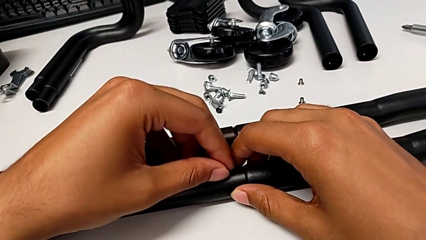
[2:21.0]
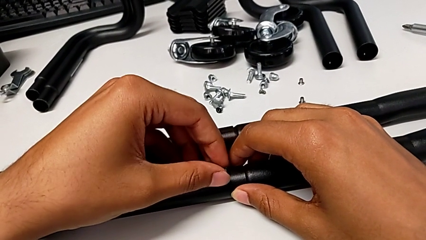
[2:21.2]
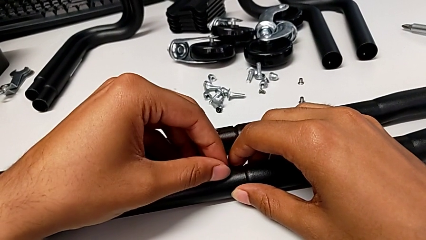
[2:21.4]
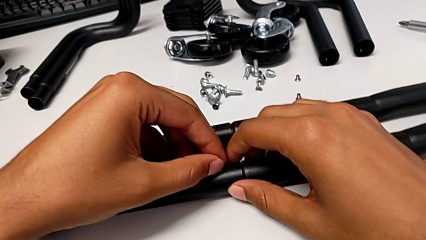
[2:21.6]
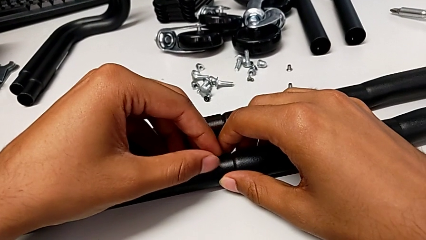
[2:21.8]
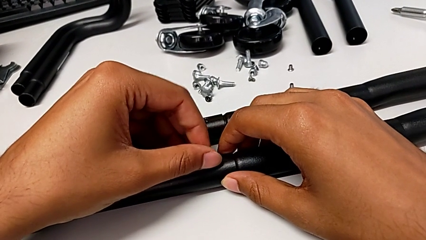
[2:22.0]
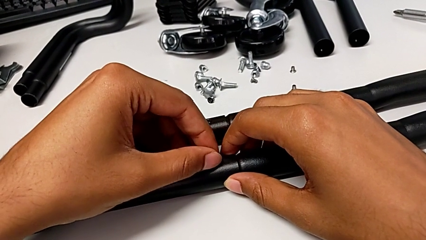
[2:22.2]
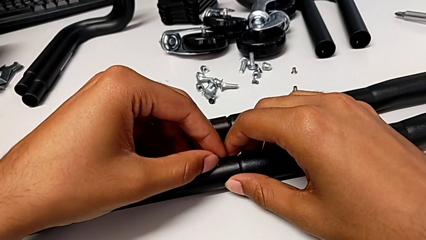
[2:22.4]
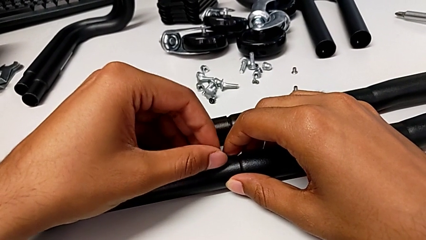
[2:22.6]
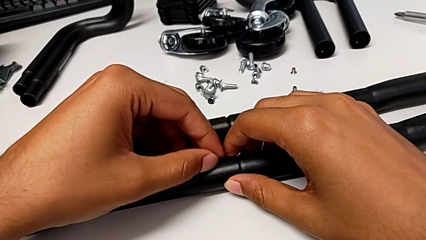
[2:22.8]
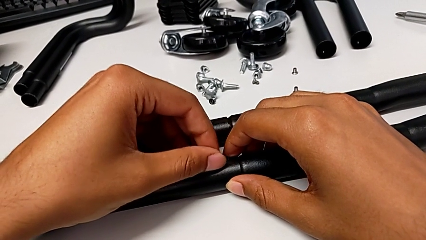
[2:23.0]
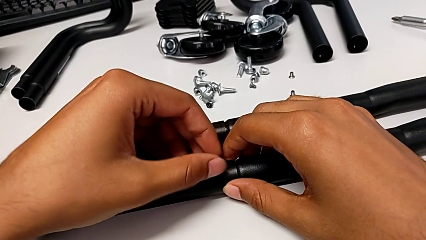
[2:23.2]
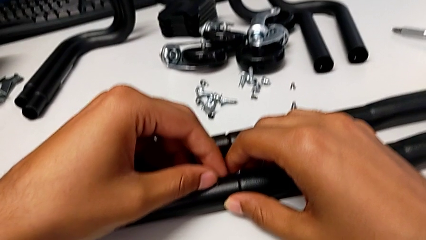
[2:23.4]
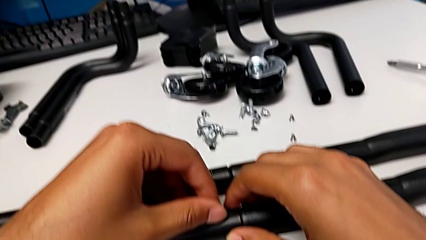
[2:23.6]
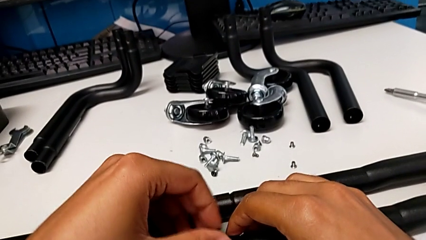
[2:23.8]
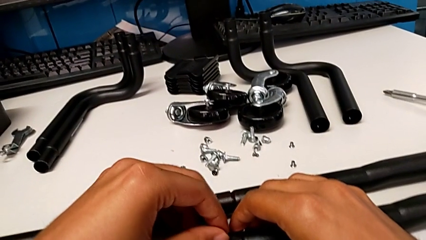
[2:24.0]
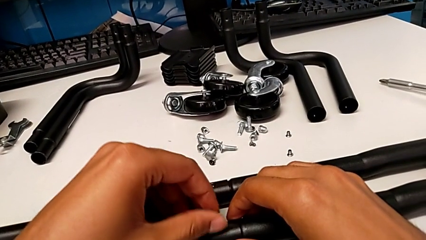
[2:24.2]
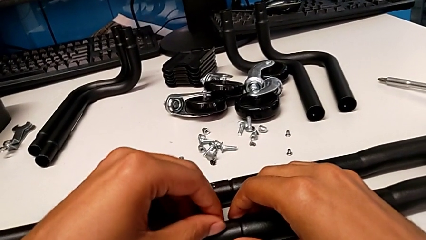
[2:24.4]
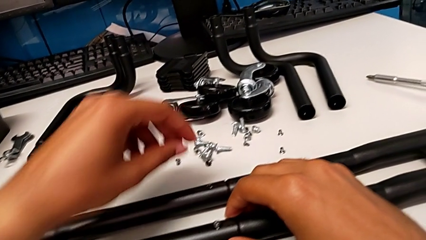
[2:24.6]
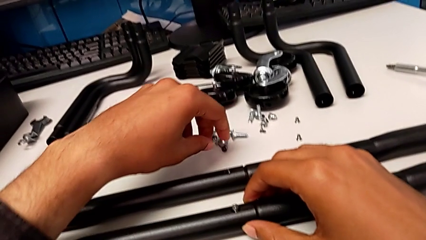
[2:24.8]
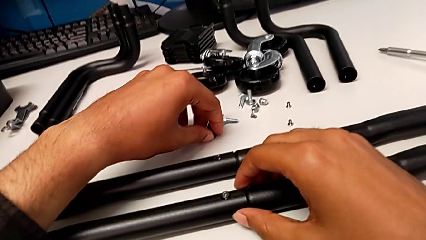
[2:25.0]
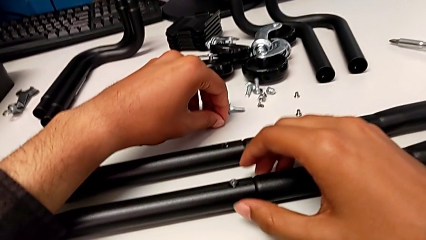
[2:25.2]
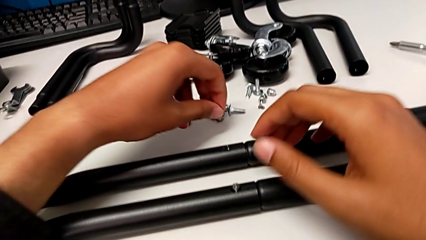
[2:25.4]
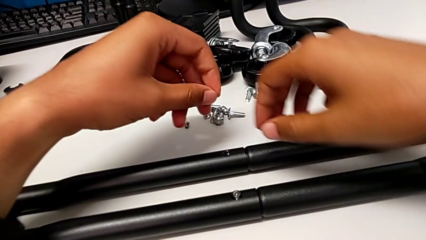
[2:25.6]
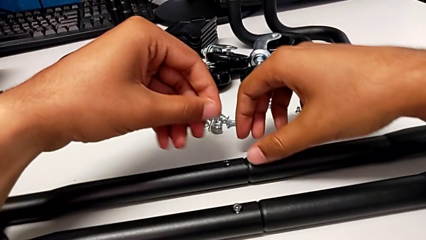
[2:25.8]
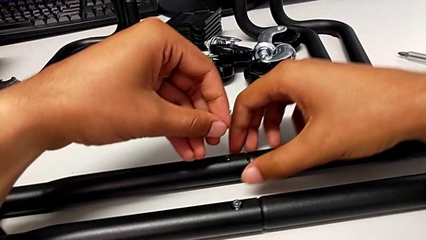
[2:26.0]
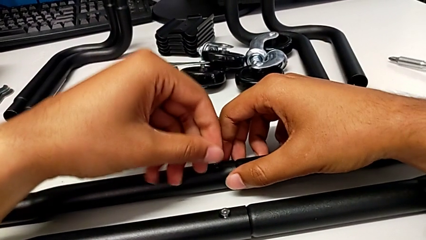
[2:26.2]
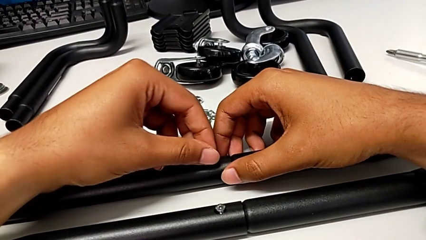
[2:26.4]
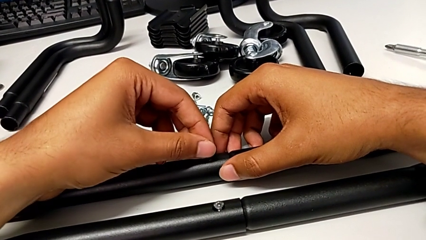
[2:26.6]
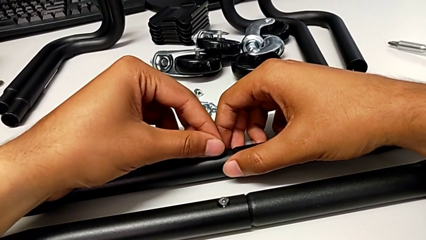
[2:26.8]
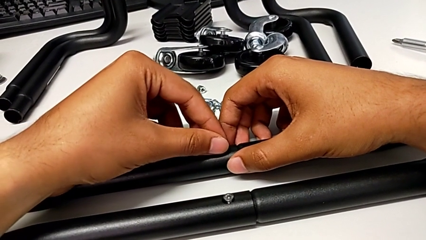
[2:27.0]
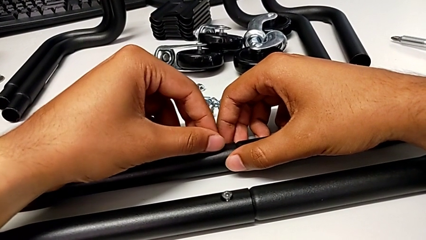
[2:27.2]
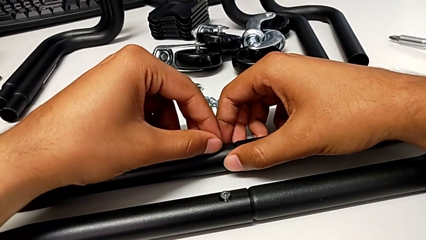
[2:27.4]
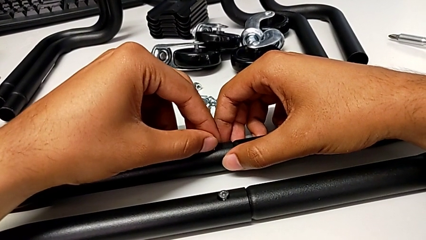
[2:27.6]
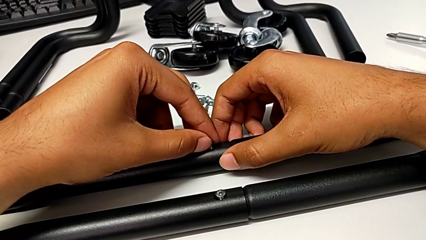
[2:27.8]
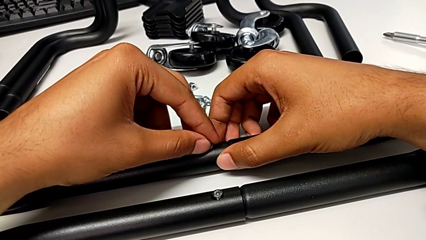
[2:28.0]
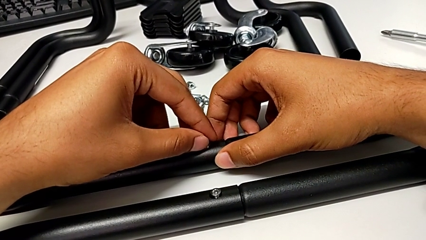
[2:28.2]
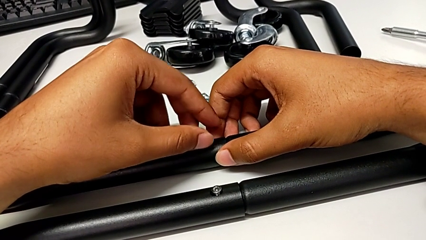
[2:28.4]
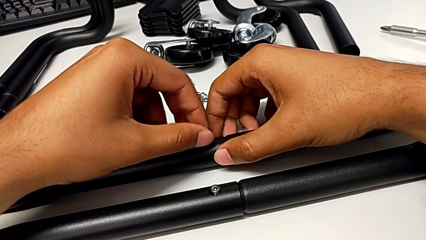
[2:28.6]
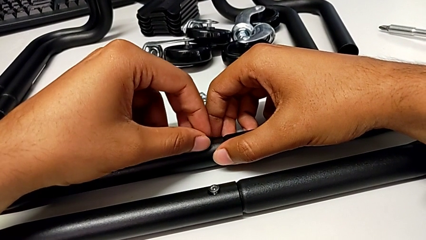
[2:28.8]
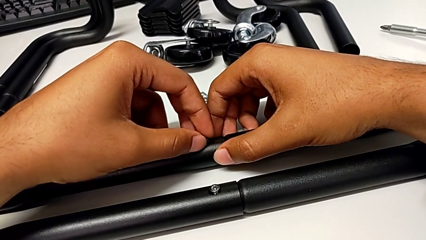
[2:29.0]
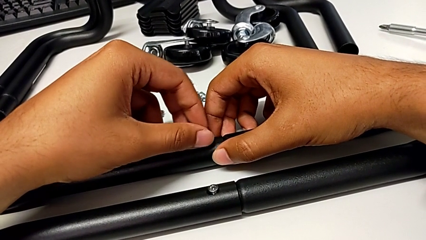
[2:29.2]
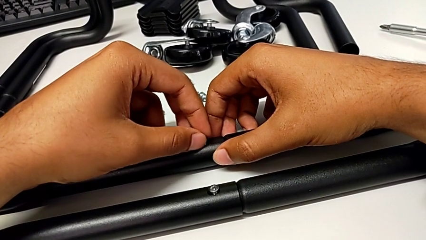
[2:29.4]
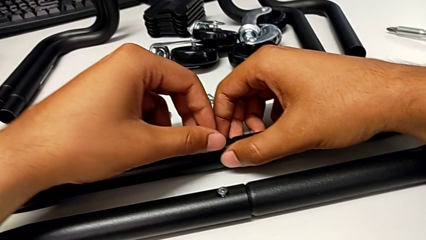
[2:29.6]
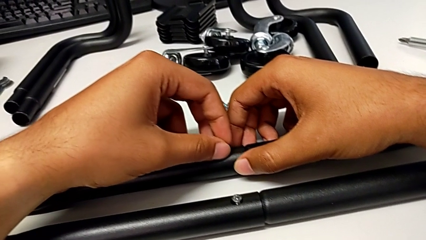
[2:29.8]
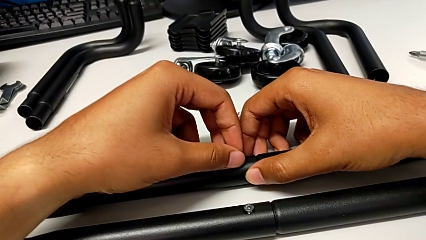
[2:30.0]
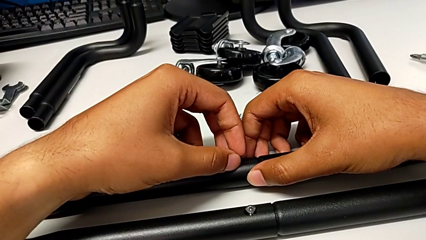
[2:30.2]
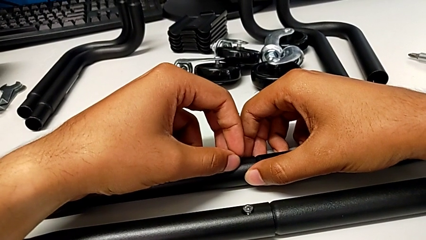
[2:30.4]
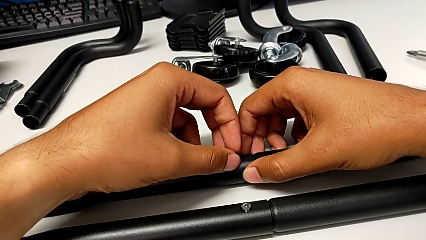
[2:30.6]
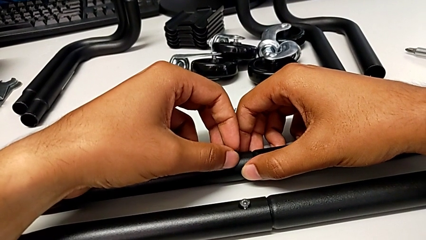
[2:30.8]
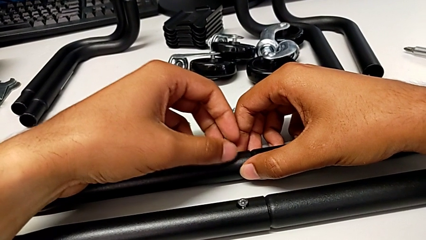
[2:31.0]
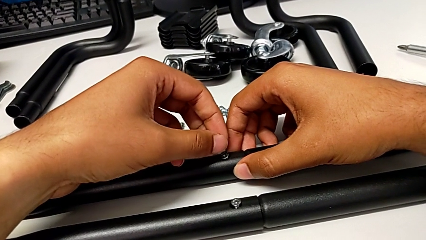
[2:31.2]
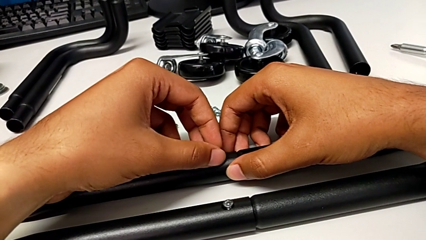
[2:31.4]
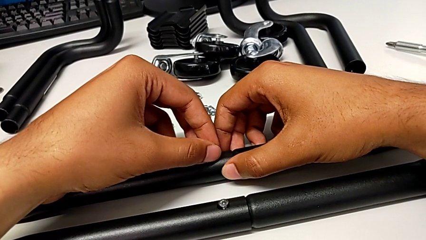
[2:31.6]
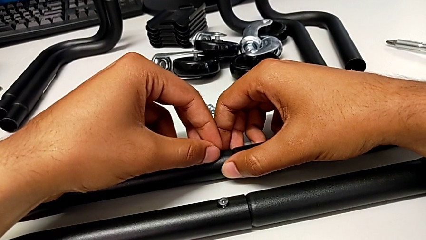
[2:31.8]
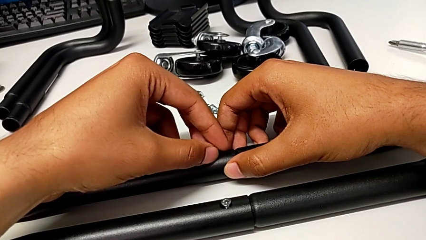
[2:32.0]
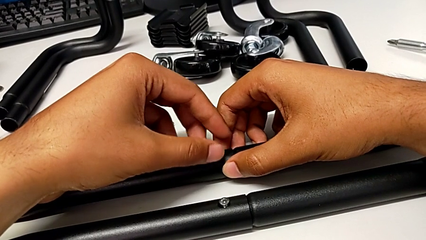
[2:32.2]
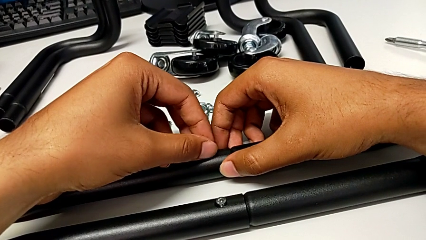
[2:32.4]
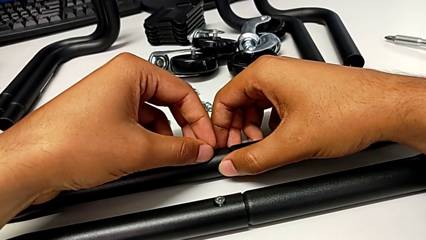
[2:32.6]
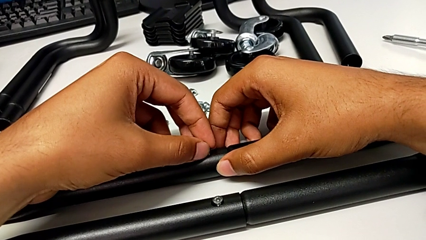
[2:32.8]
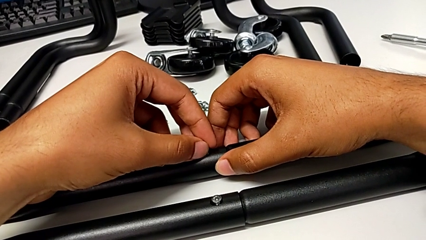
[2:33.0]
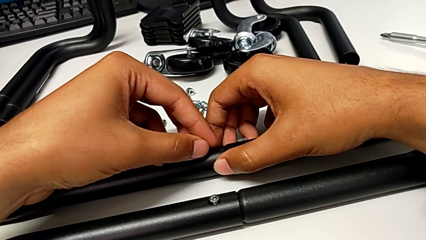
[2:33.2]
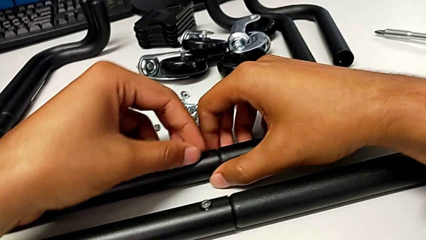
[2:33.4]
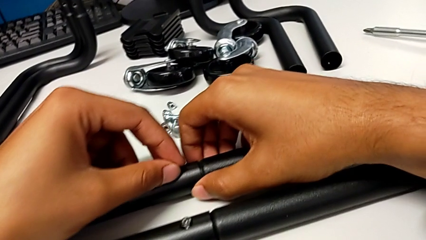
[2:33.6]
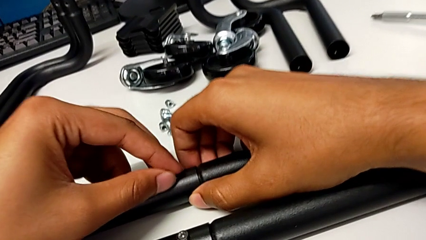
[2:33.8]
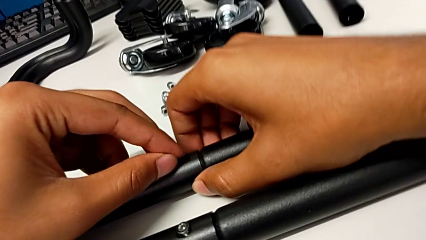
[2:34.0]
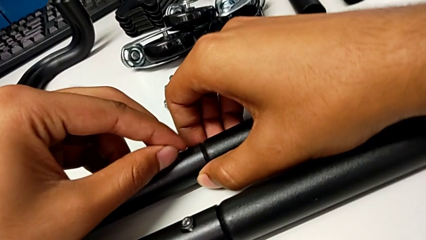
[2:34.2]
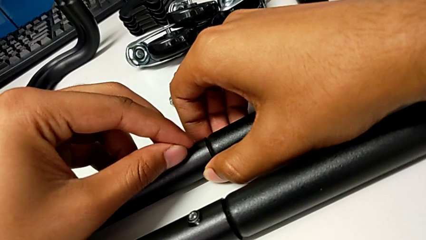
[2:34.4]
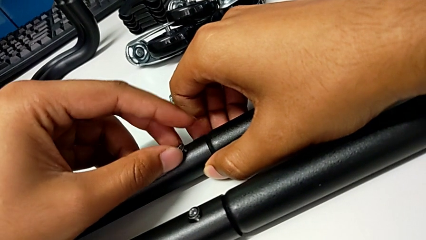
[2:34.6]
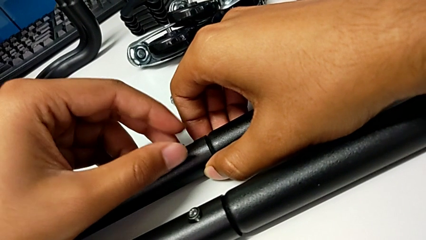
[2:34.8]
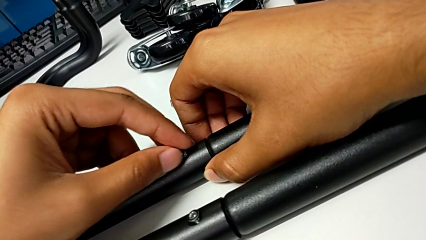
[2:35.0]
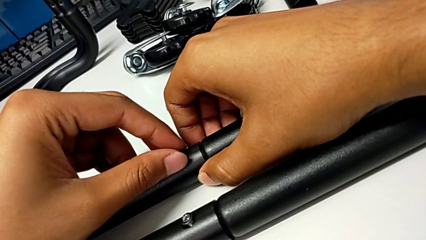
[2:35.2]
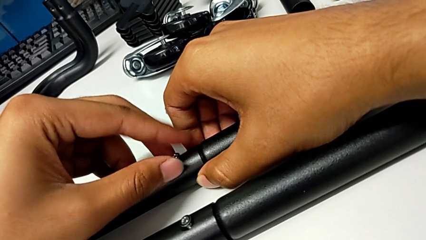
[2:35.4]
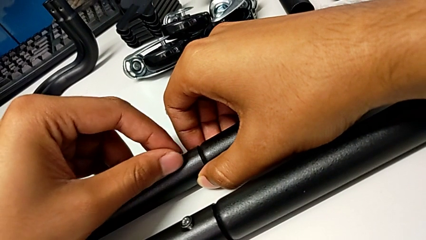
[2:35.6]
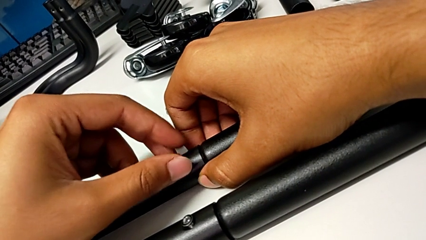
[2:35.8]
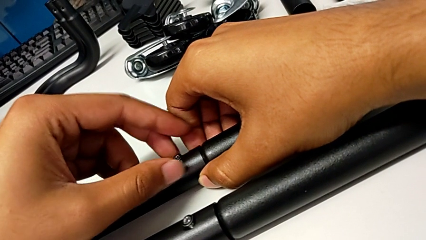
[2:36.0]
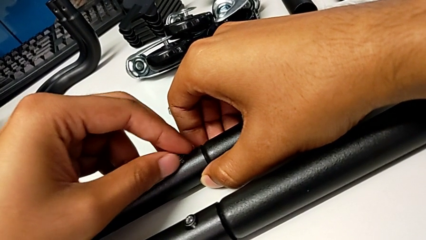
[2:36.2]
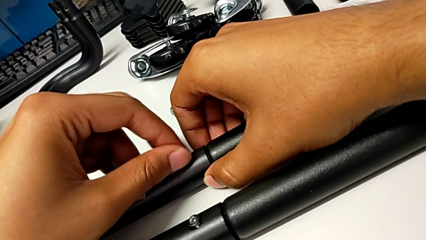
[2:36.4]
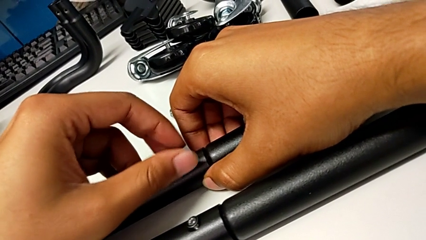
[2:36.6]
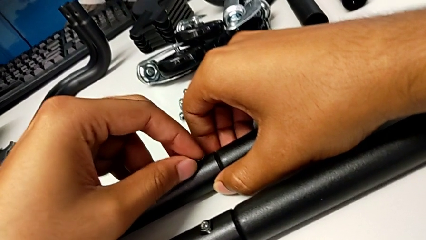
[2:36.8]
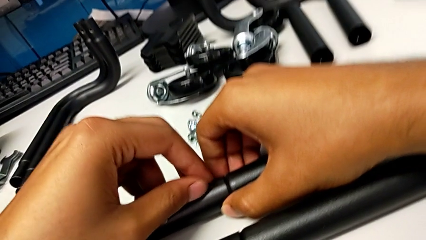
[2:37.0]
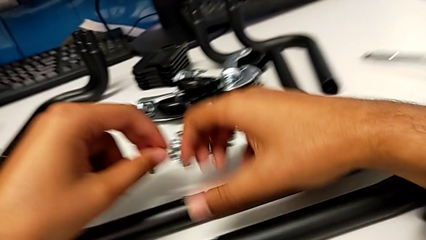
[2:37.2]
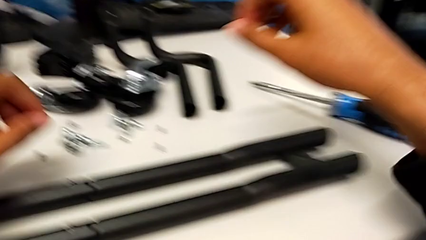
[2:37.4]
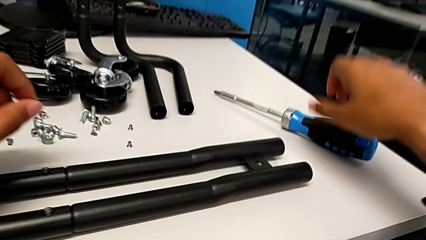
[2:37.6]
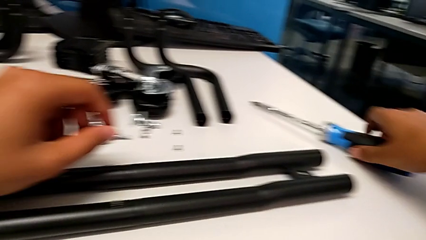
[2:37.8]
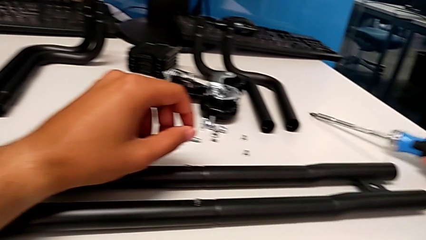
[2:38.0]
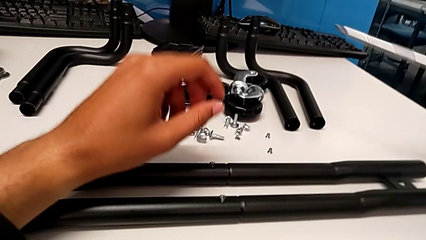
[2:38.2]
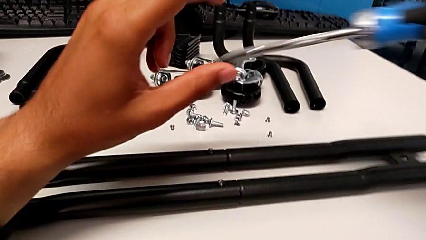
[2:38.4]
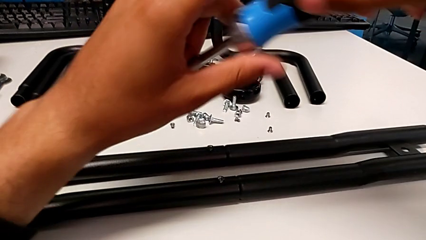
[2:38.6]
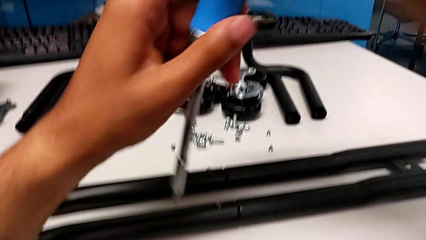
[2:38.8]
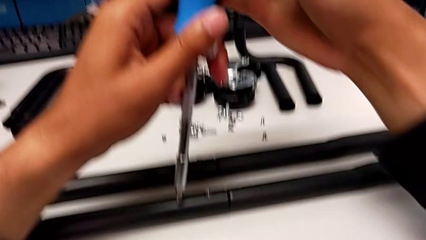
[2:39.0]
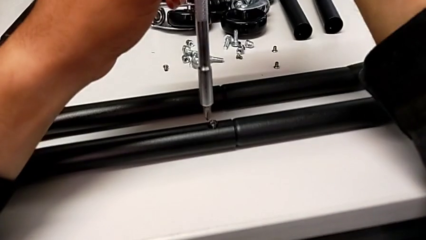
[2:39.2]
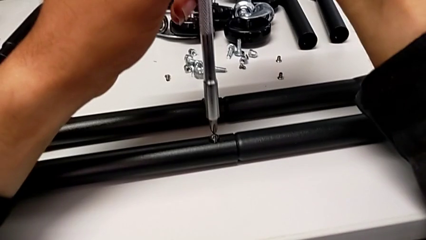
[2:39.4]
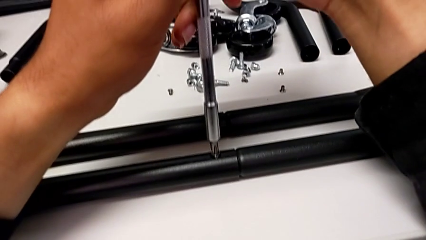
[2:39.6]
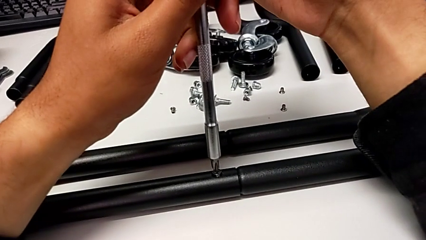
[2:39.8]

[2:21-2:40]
The camera wearer is aligning screws in the second side bar. They screw the third screw, grab the screw, screw the fourth screw and grab the screwdriver.
